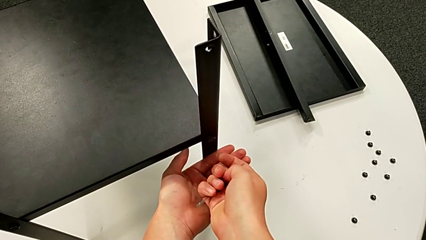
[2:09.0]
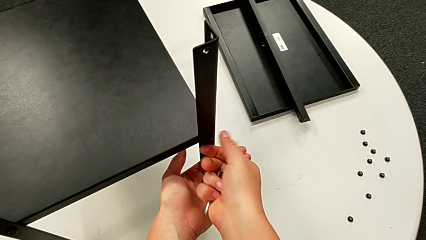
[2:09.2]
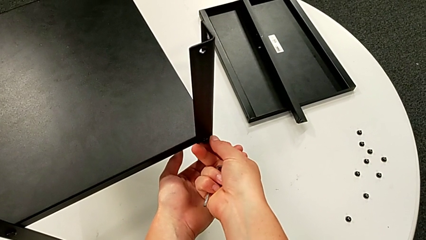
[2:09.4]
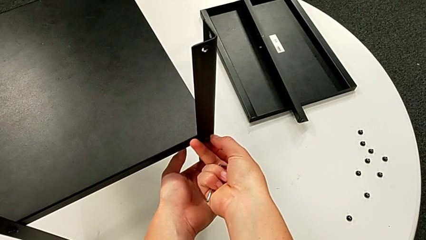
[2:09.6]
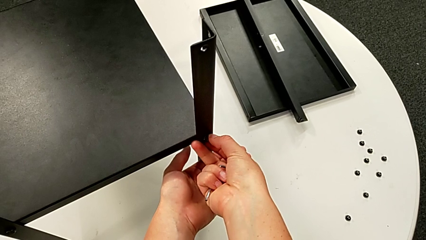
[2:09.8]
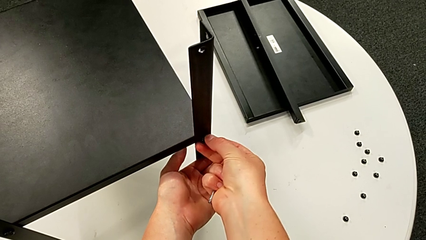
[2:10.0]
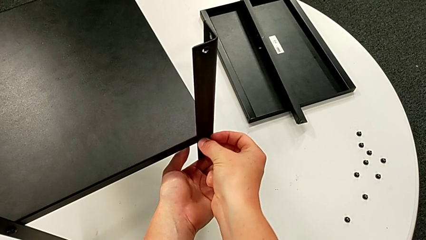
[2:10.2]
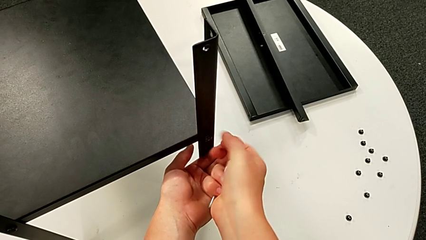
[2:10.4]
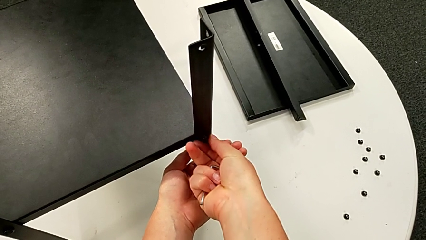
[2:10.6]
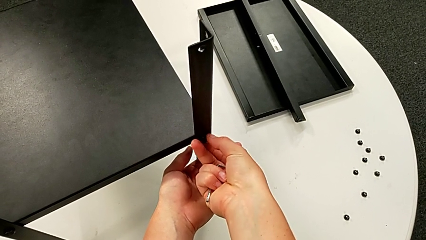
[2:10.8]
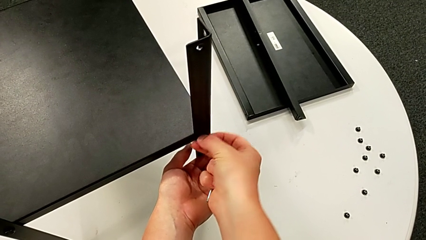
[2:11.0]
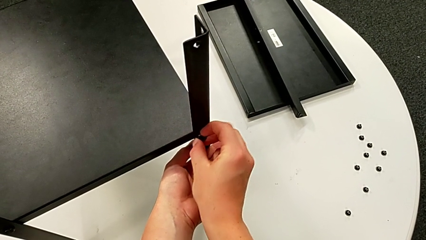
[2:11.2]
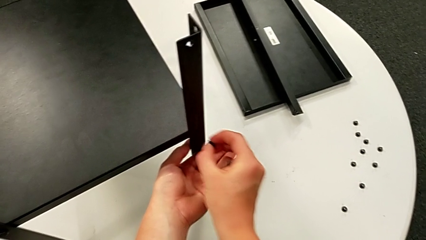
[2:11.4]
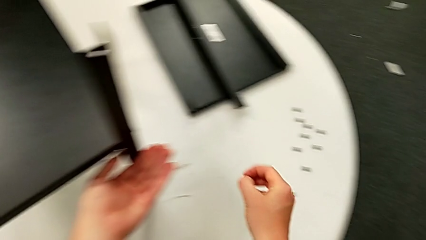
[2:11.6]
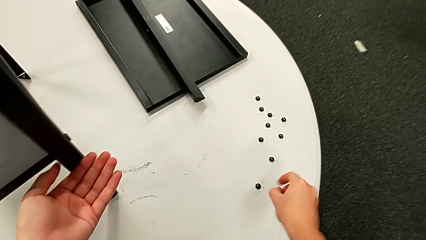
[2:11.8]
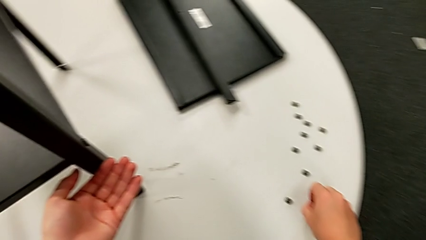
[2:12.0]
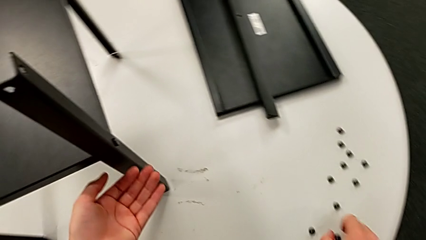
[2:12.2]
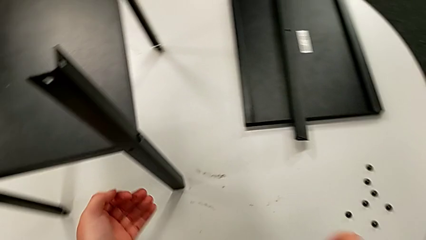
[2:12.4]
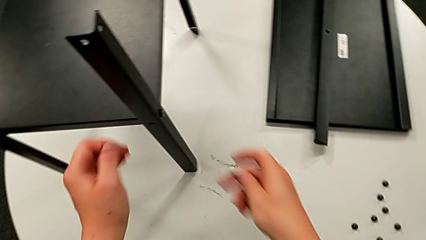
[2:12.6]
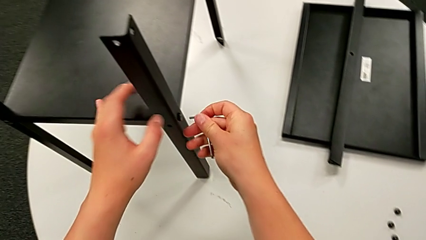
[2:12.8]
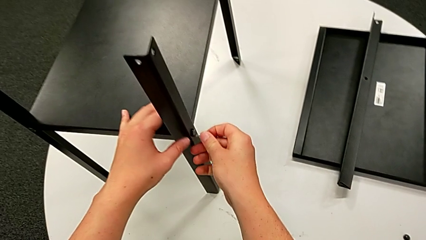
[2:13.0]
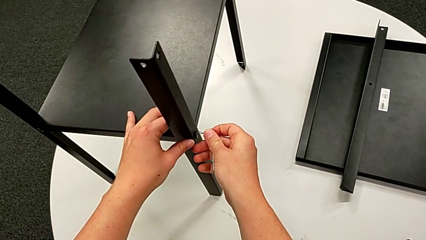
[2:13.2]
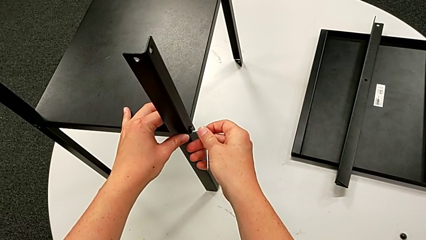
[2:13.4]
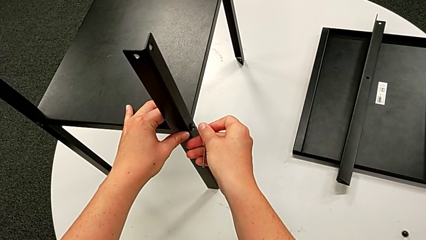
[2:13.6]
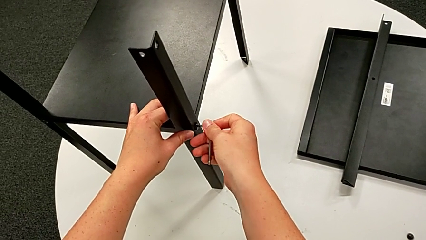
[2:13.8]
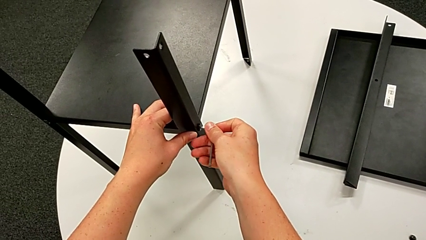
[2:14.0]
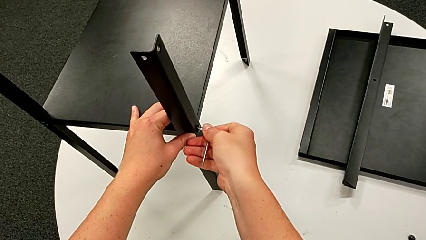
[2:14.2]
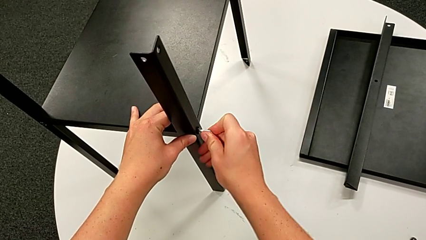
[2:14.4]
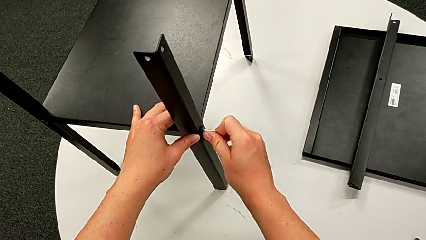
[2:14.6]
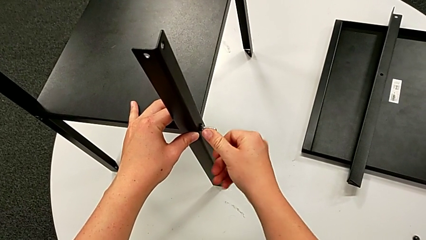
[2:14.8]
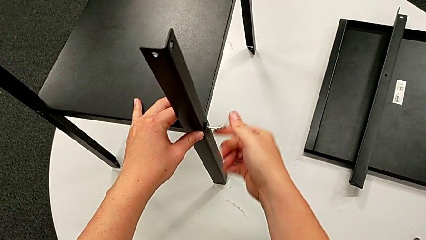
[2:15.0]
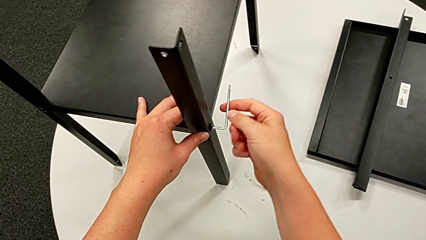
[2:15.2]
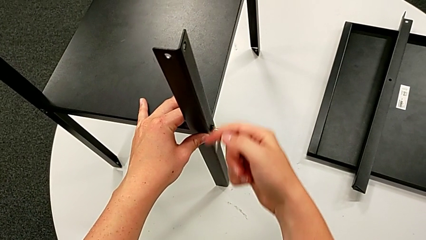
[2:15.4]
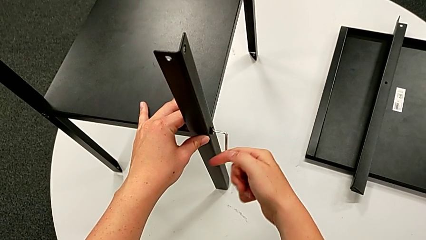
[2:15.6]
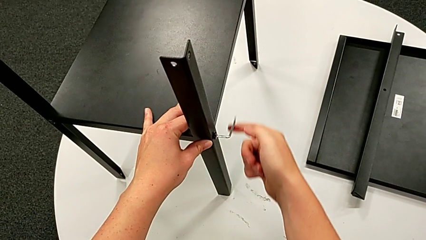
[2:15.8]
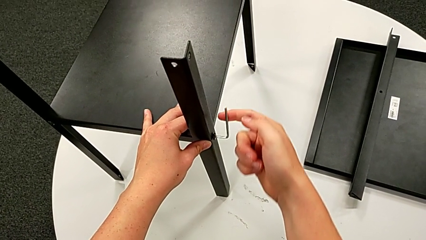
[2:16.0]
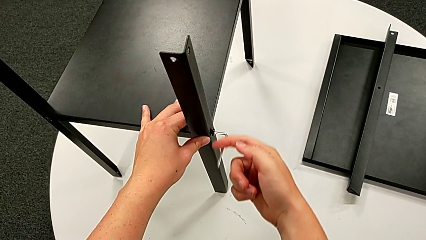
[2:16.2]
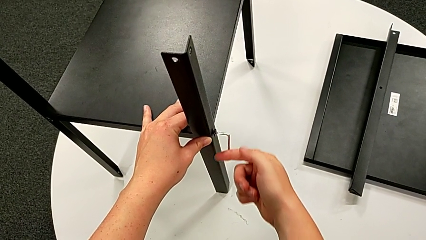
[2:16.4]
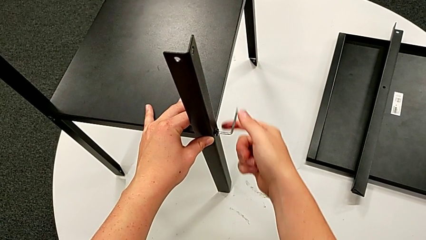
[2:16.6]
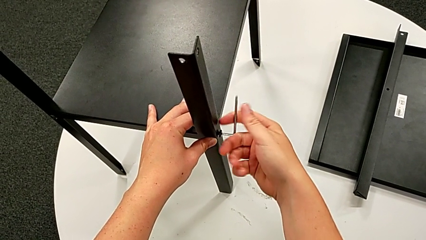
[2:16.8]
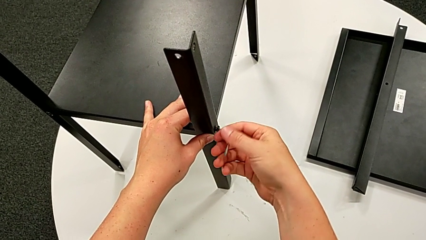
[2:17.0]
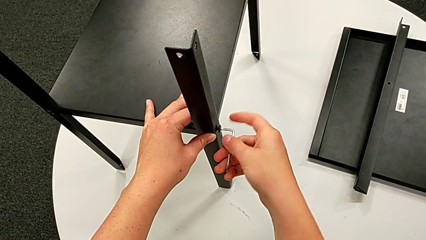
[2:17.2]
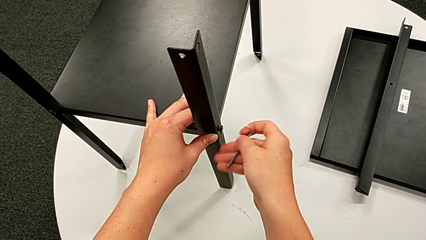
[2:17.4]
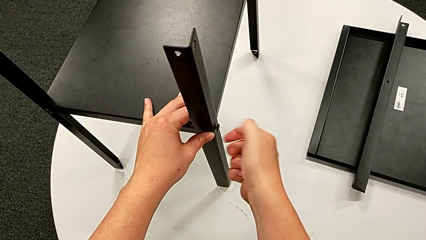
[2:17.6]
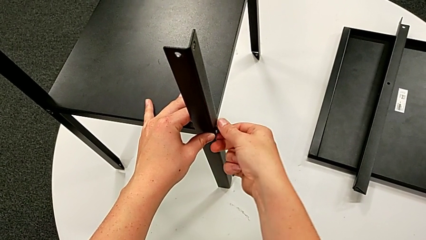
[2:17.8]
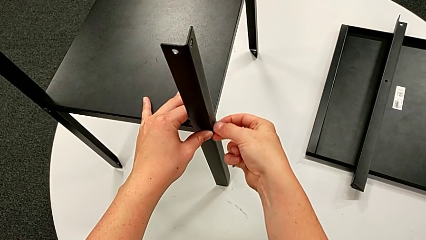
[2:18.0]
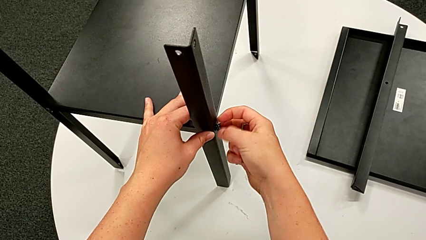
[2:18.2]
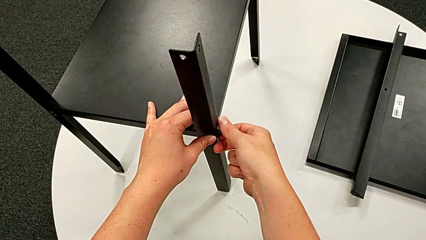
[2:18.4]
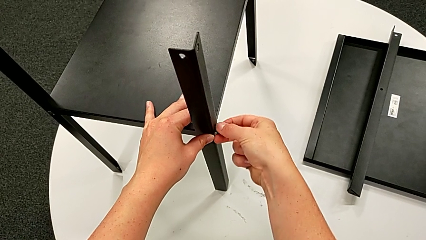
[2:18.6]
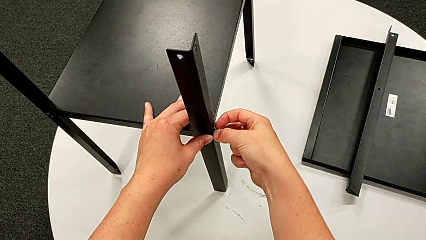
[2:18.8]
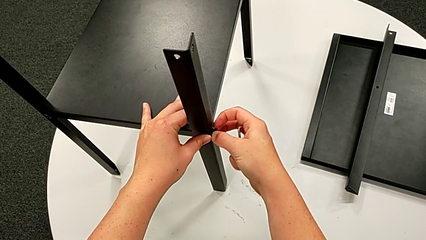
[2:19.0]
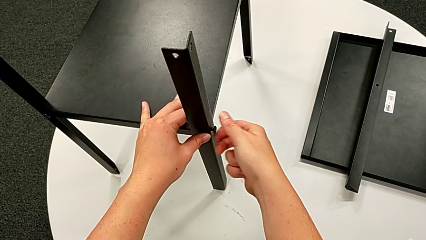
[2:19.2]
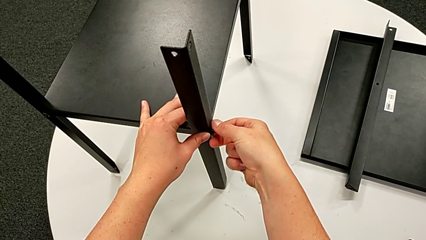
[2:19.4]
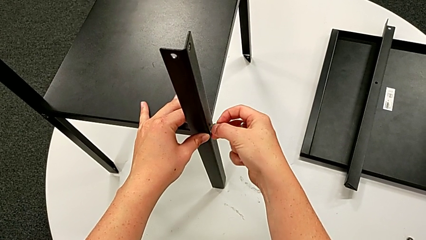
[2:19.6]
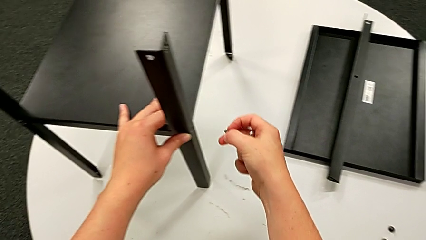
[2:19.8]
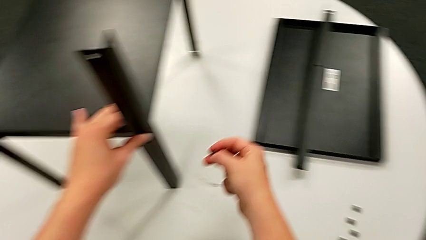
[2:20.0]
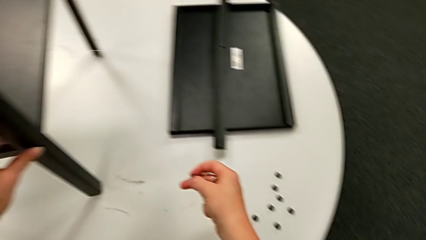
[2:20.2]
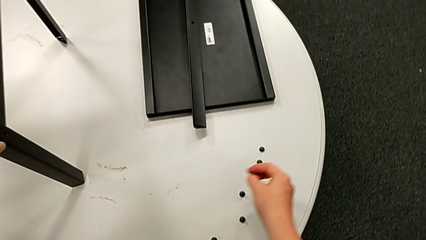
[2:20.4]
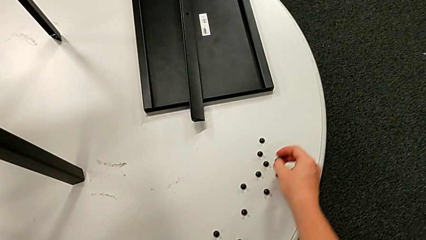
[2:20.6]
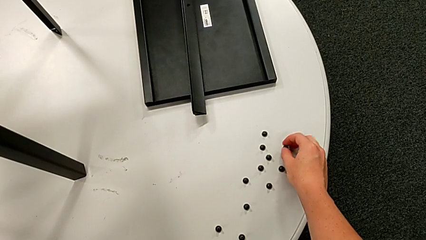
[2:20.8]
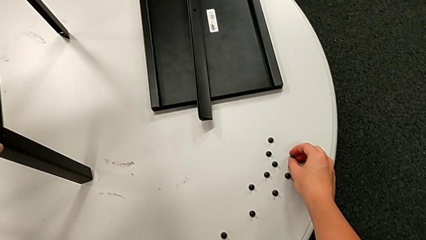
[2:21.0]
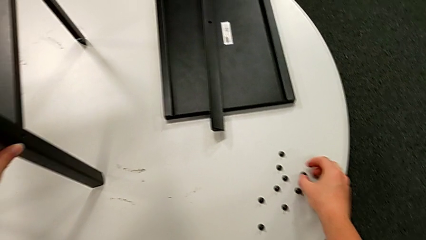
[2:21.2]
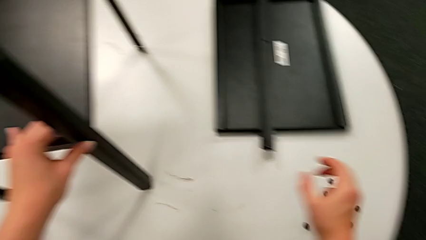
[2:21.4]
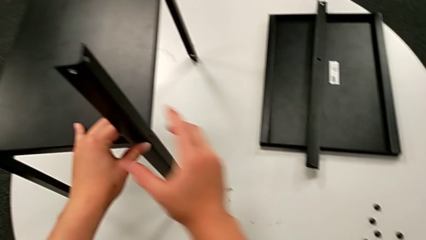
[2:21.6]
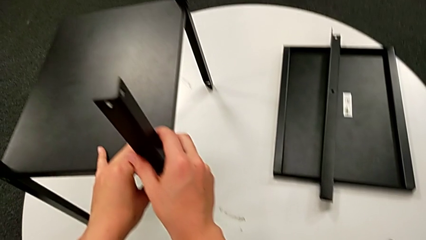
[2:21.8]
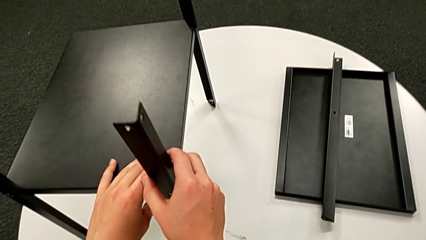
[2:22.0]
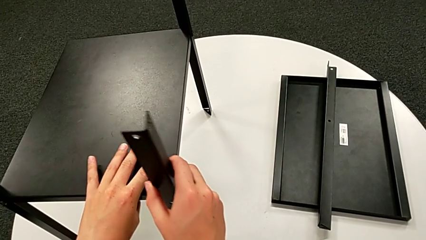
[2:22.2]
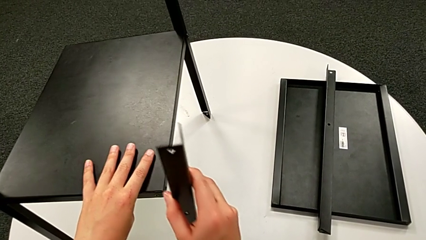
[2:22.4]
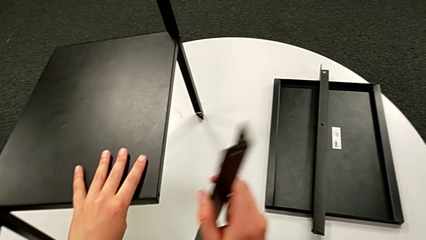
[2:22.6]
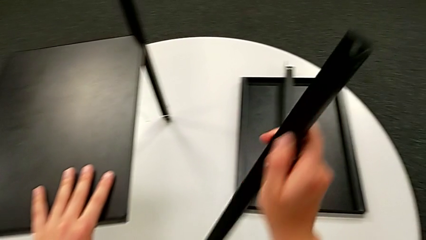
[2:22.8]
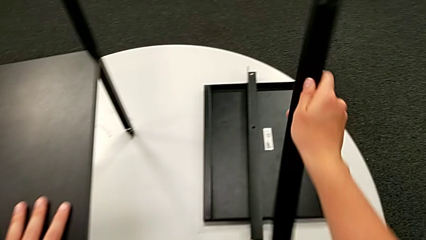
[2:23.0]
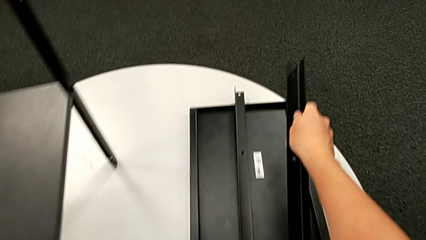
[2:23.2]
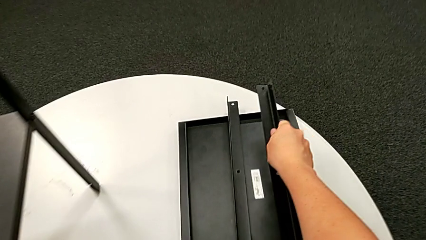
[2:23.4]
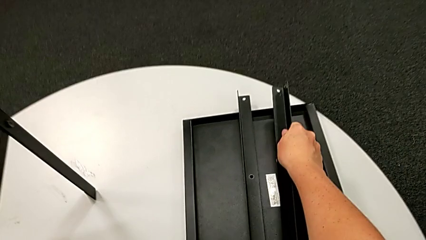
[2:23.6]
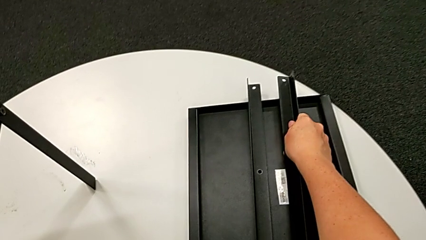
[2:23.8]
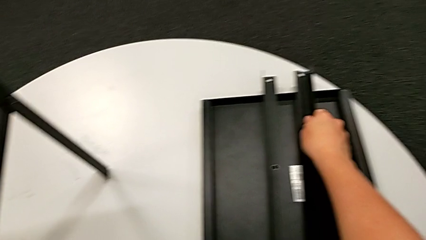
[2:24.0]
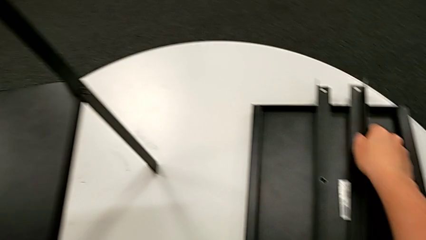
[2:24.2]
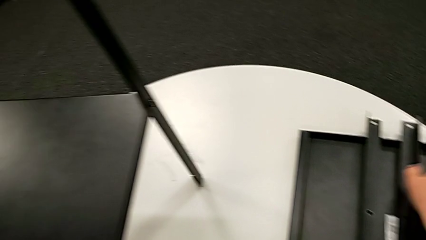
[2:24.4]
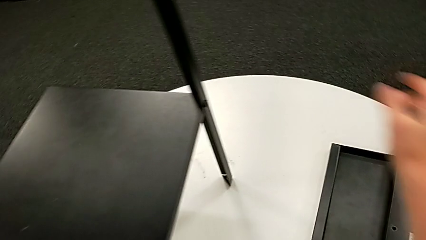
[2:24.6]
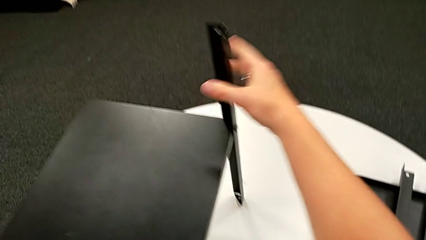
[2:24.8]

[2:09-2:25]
The camera wearer is disassembling the second leg. They unscrew the hex socket head, disassemble it, place it, insert the Allen wrench, unscrew the hex socket head, withdraw the Allen wrench, unscrew the hex socket head, disassemble it, place it, grab the leg, disassemble it and place it.
